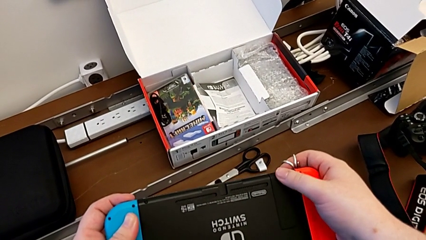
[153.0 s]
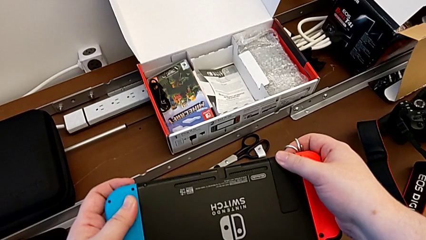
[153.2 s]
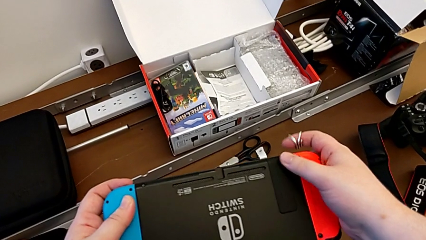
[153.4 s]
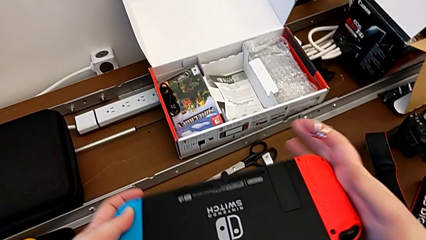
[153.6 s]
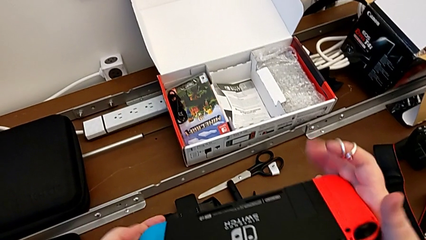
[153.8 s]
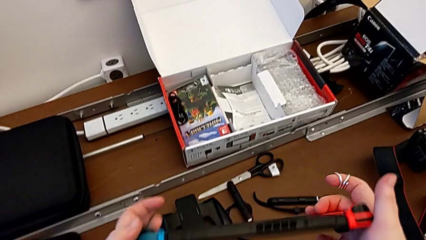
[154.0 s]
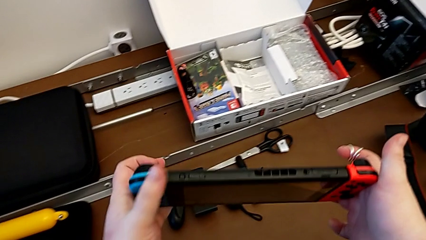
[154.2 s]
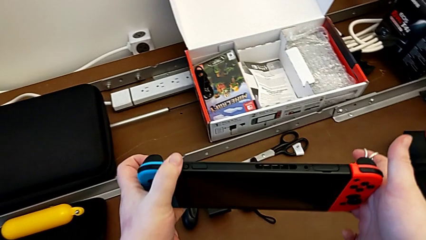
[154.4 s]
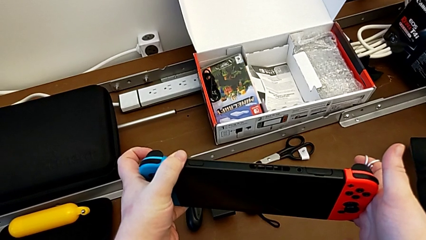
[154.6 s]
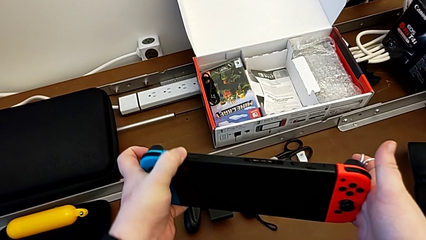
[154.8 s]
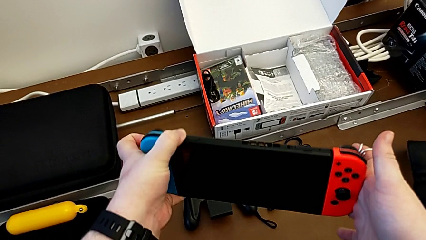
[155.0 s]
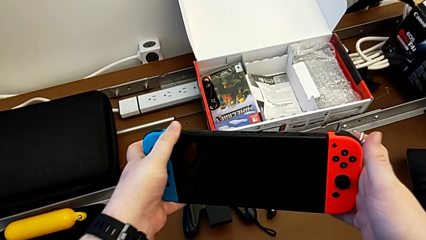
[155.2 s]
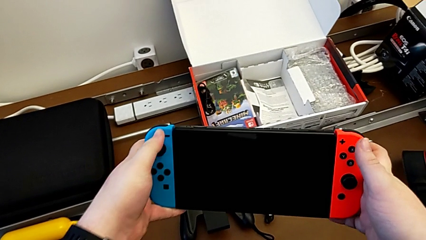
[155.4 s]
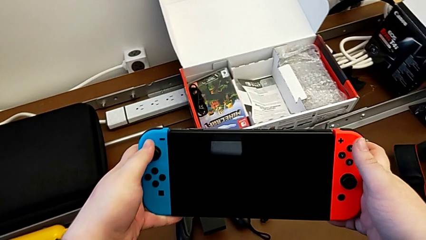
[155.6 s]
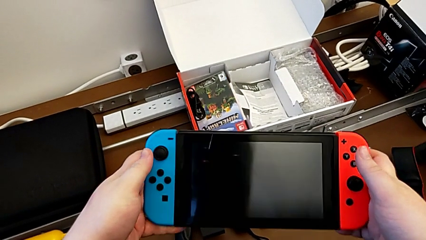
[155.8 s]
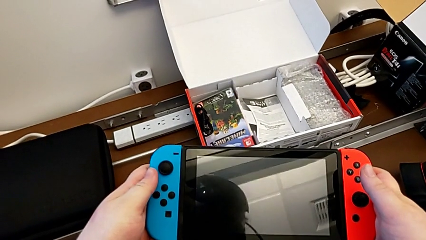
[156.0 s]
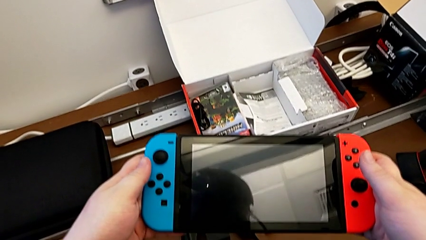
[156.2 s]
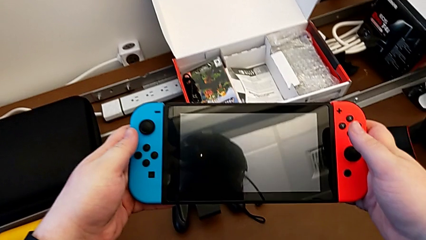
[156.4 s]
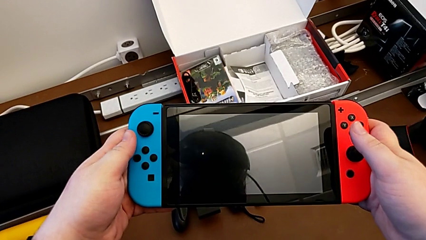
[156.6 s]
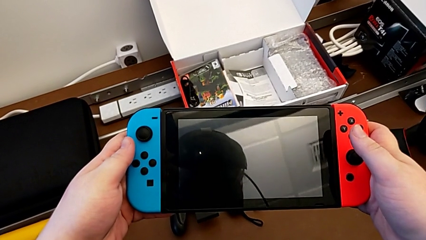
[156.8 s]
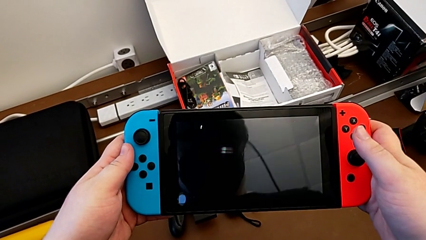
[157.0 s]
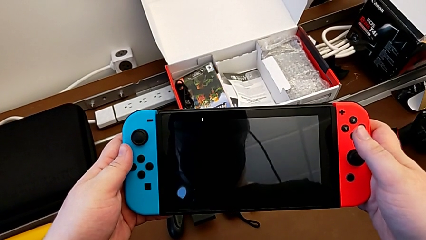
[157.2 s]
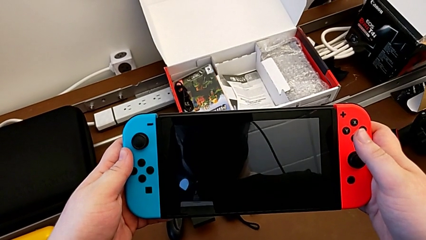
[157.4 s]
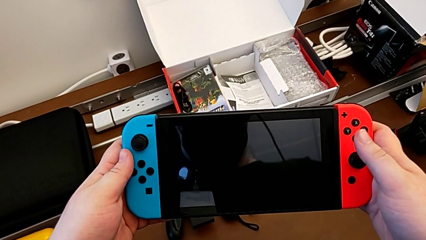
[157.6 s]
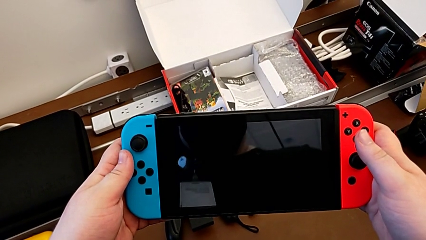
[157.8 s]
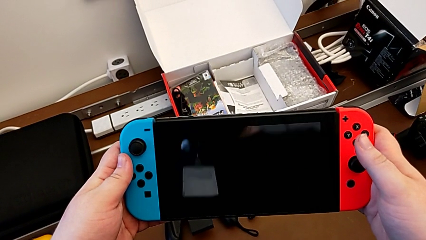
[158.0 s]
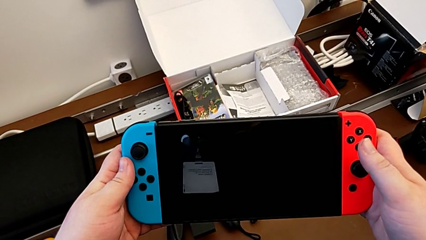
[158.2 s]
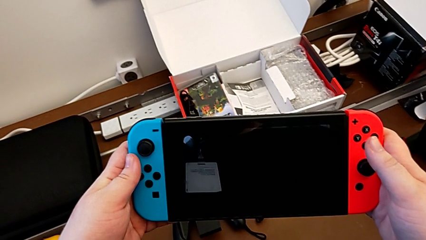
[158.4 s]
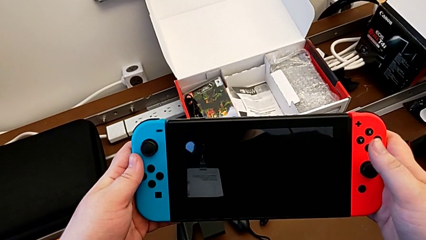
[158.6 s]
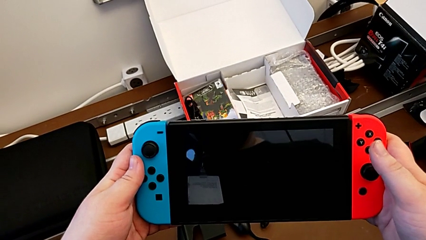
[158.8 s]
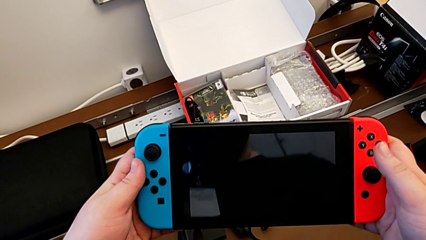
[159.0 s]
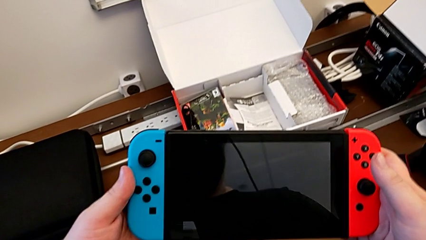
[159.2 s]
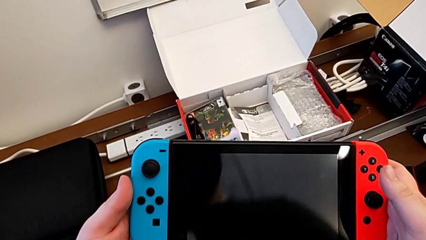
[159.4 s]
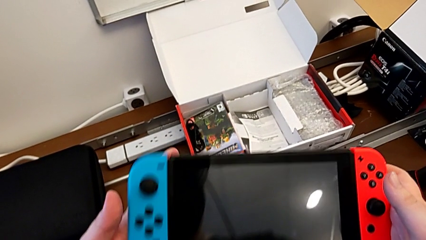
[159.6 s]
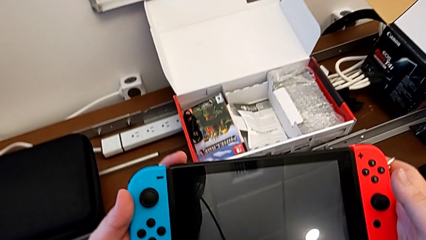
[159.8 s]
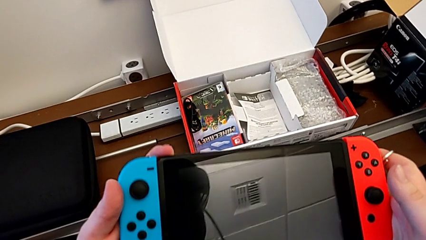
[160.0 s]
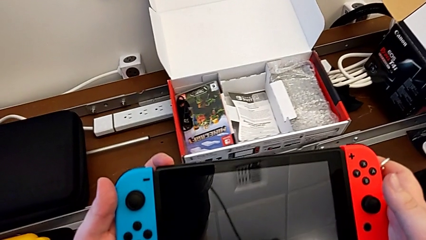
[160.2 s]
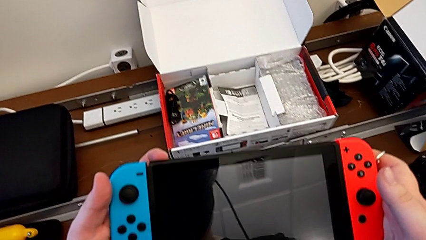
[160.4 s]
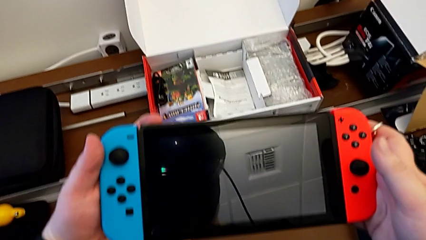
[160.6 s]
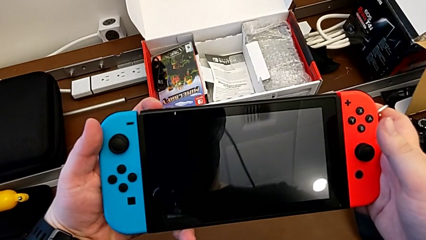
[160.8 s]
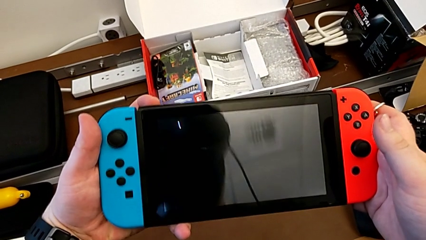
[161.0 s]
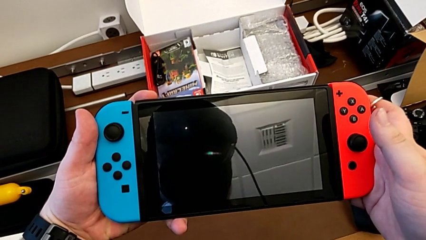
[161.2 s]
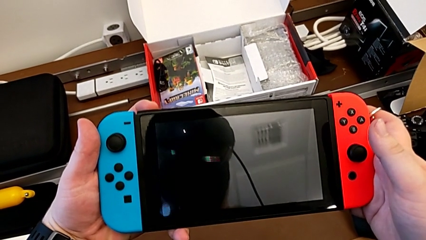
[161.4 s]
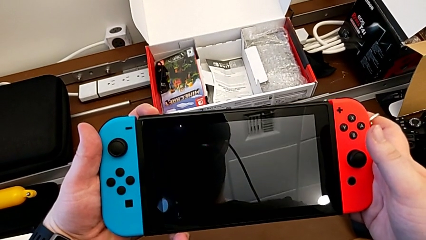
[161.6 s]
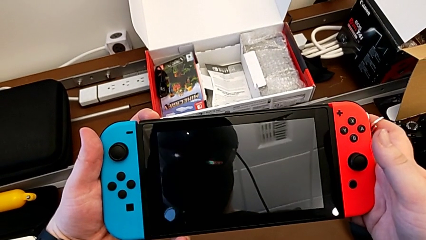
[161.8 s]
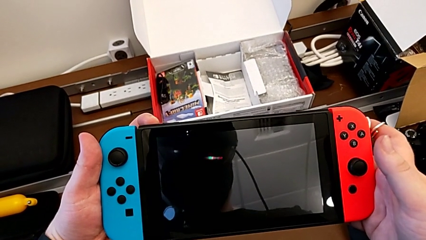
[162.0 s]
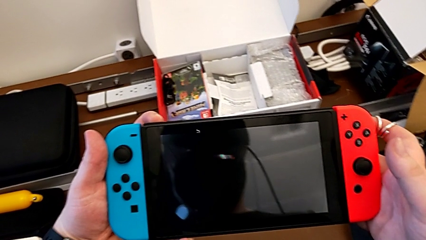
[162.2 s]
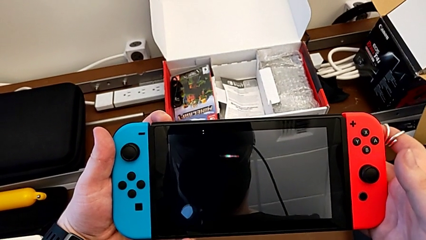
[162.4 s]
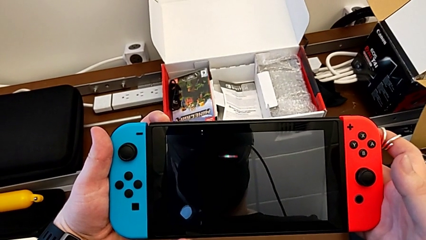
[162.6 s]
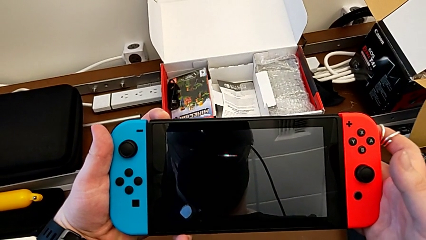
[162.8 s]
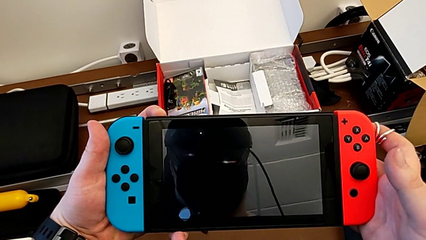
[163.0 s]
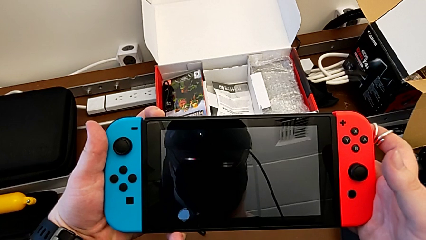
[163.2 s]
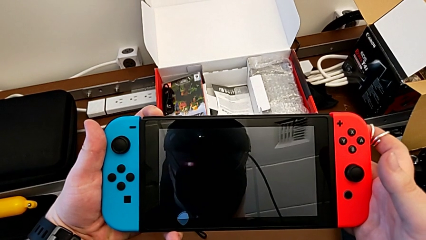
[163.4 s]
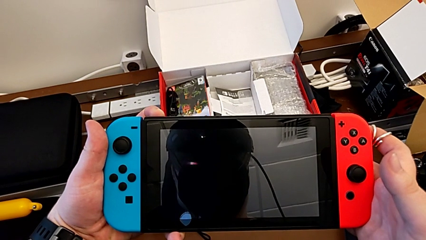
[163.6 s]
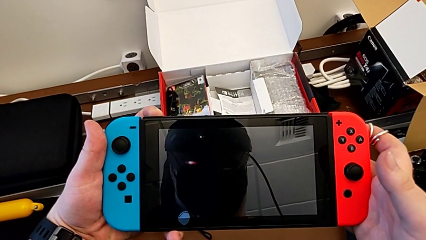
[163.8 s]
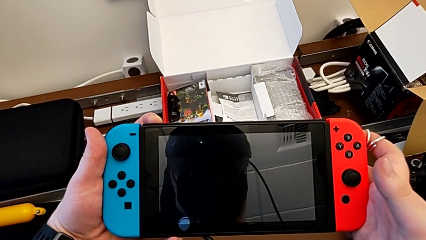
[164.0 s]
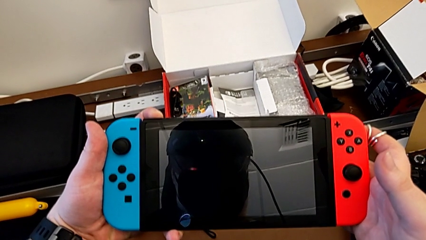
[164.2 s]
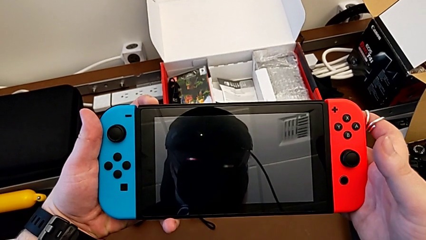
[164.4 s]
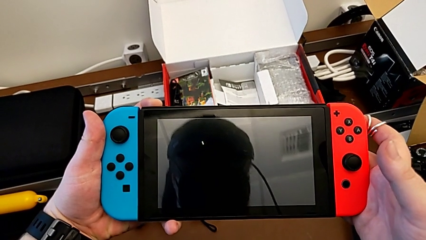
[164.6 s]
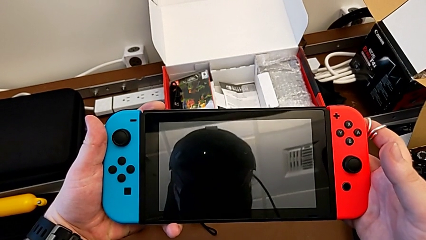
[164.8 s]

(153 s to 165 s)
The camera wearer turns on the Nintendo Switch. They flip the Nintendo Switch, press the button and press the top button.

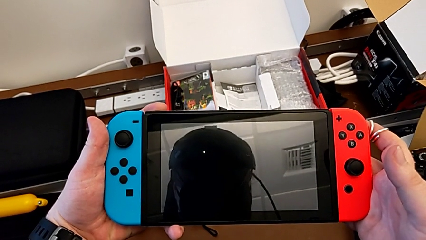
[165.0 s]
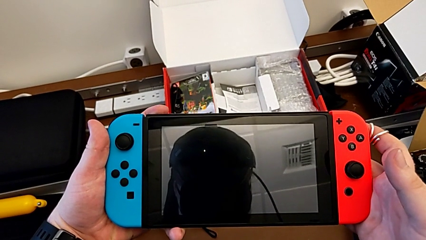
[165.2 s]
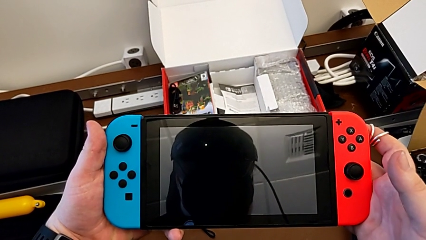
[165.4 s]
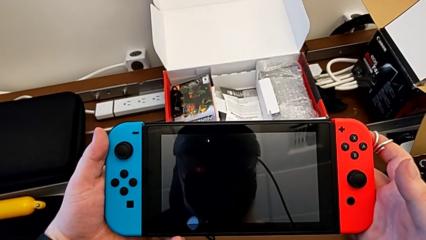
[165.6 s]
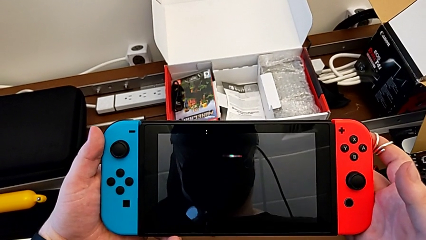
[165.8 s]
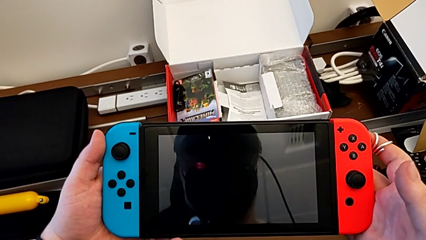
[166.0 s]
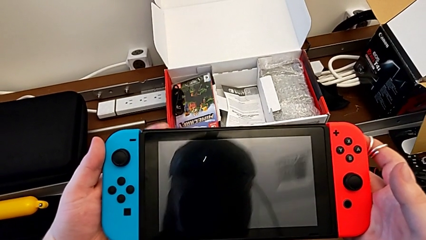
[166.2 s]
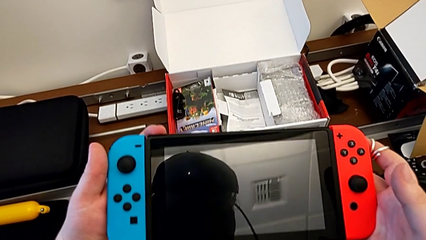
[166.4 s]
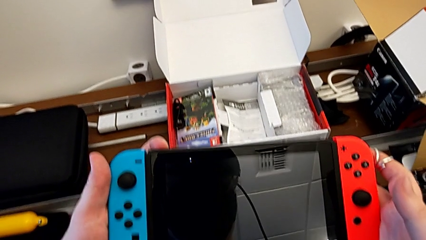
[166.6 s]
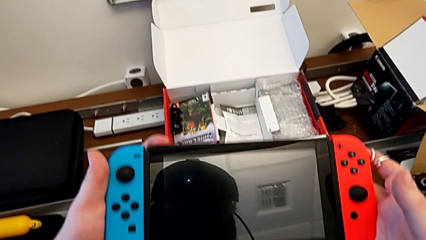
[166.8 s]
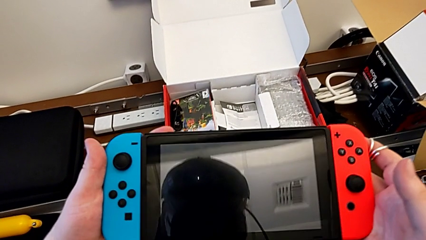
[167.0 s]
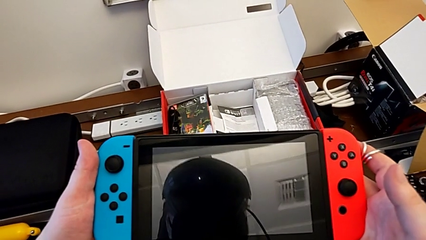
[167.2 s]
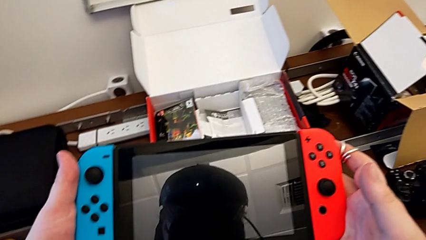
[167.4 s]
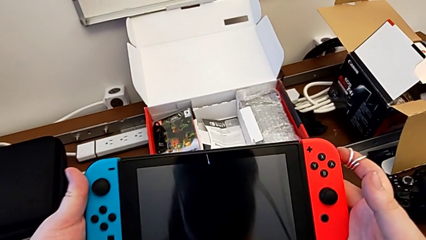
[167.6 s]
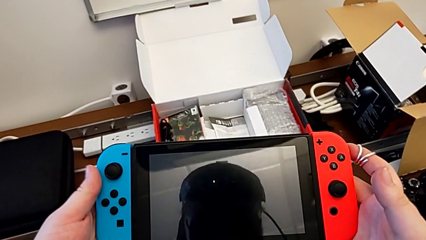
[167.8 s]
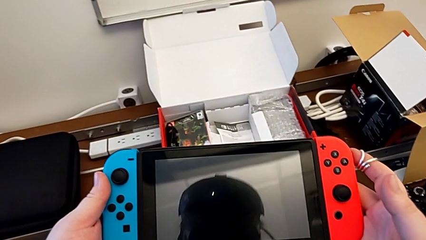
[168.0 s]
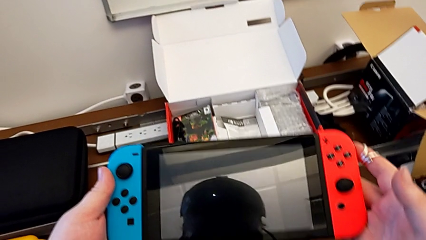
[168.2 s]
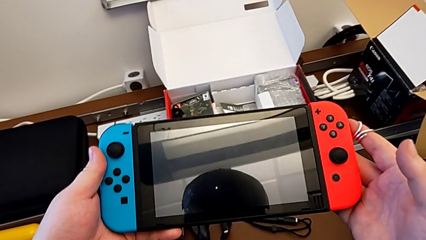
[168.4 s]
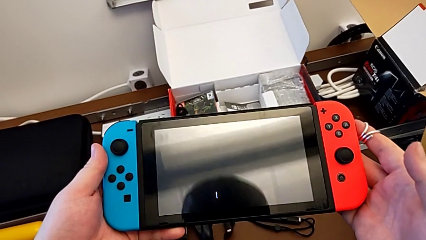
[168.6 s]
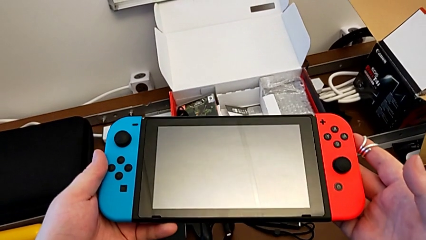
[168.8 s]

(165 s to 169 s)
The camera wearer turns off the Nintendo Switch. They press the button.
